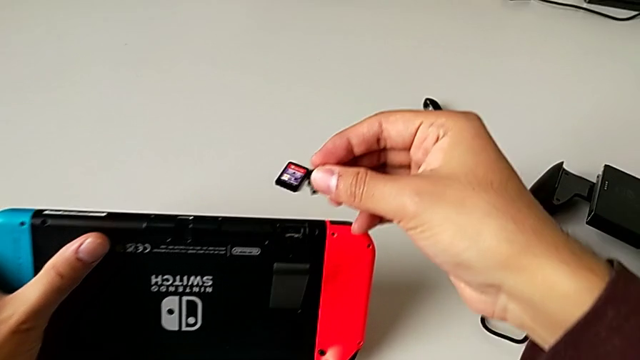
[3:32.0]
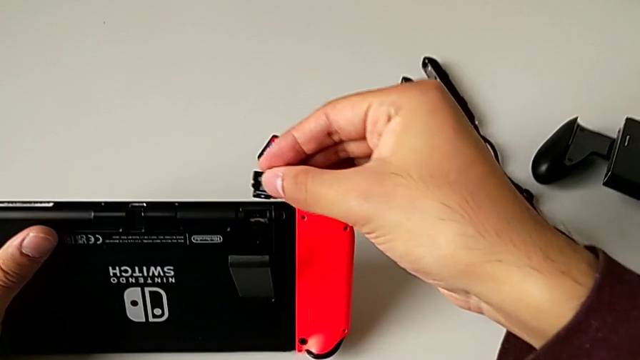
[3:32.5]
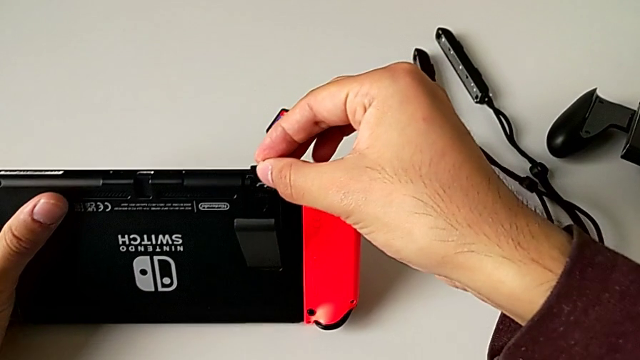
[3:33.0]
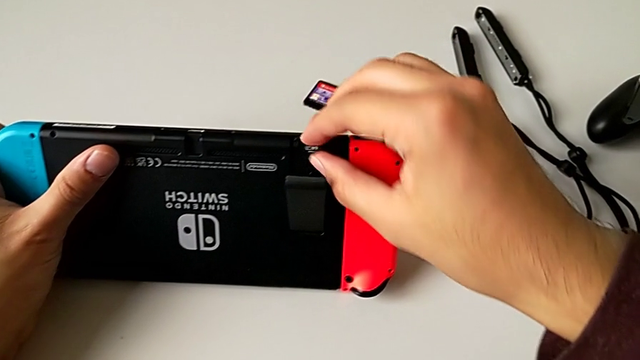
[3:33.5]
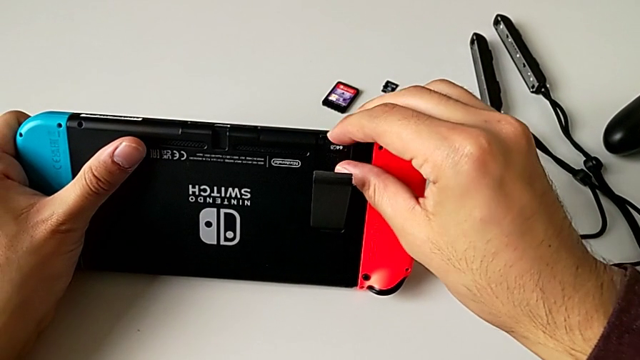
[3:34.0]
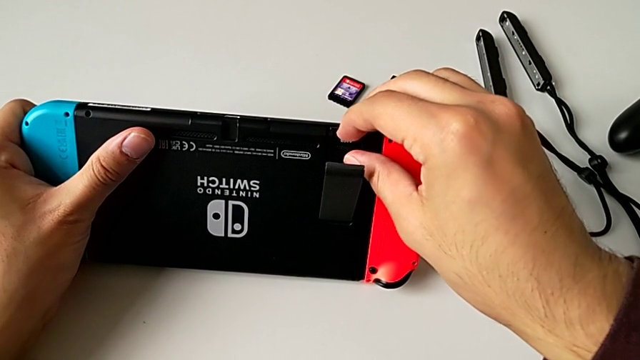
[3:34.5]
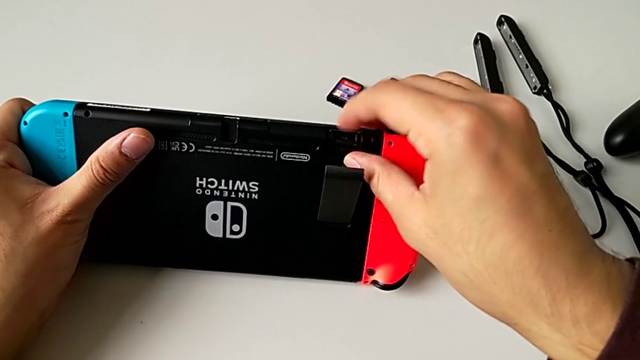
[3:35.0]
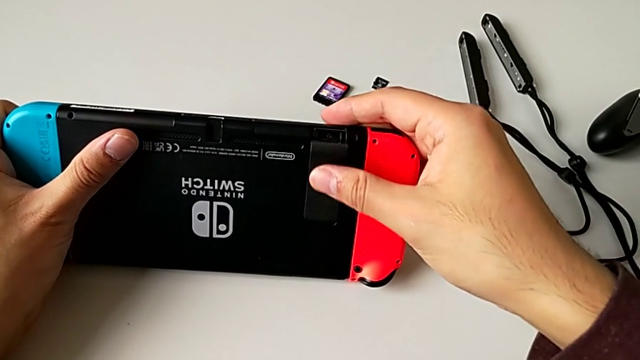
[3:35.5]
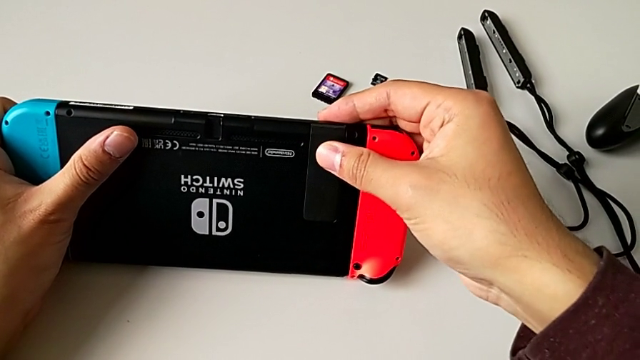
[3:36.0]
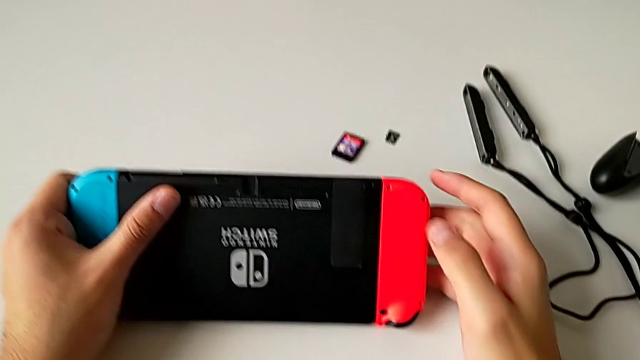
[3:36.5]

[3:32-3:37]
The camera wearer is changing the little SD card. They grab the new SD card, insert it and close the rectangular kickstand.

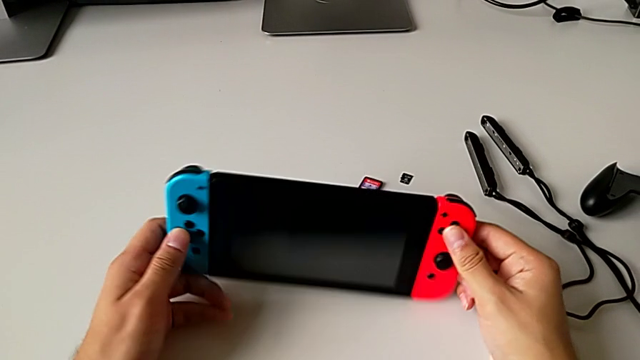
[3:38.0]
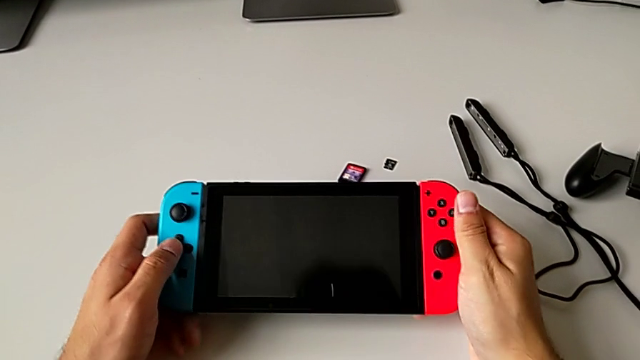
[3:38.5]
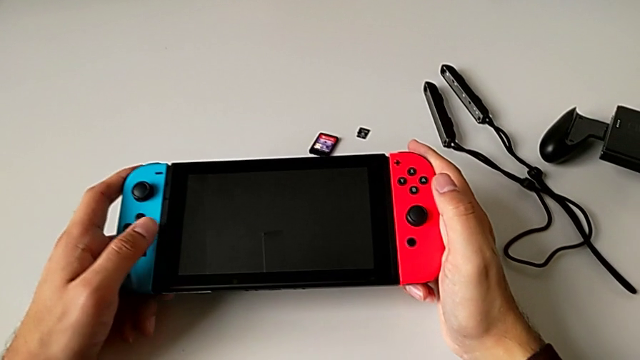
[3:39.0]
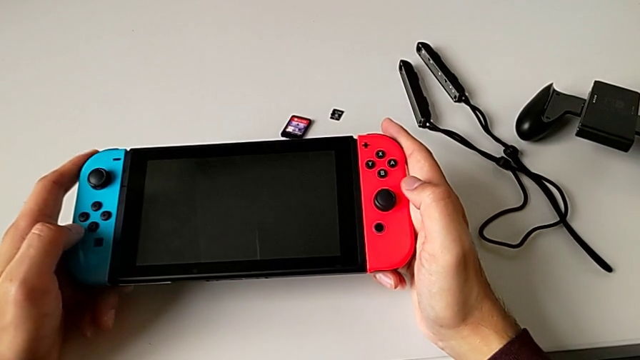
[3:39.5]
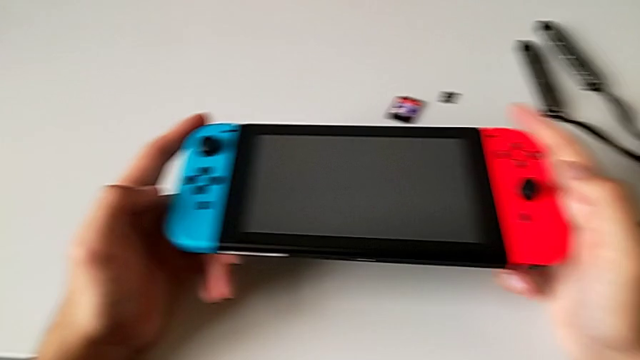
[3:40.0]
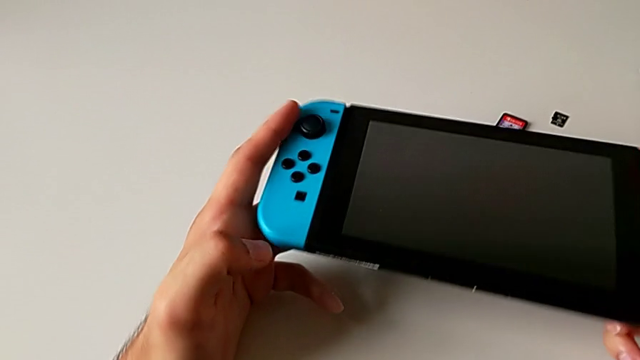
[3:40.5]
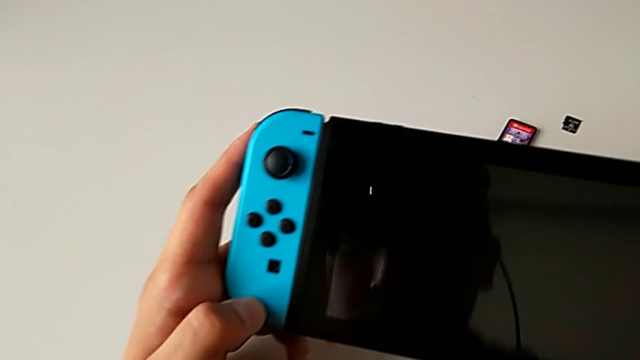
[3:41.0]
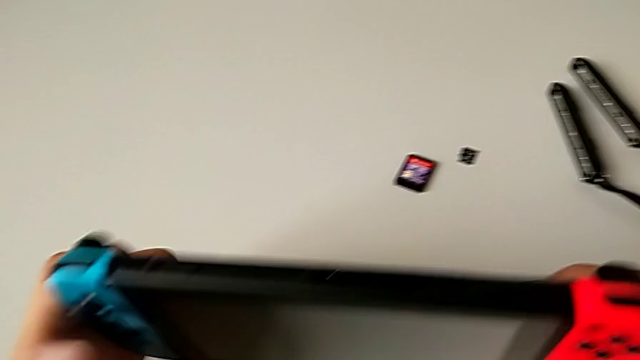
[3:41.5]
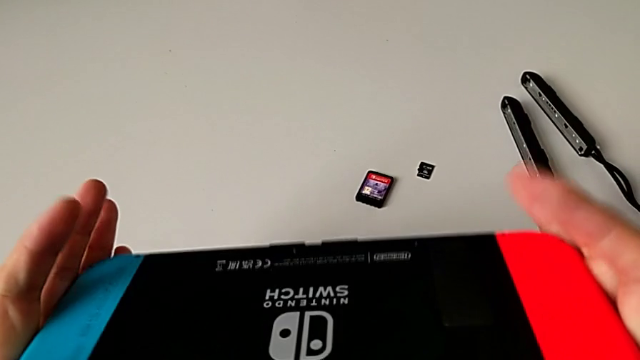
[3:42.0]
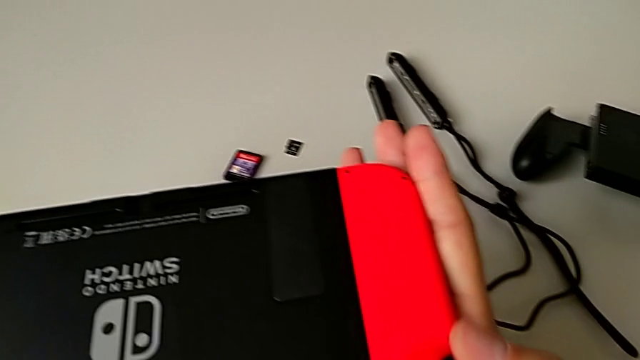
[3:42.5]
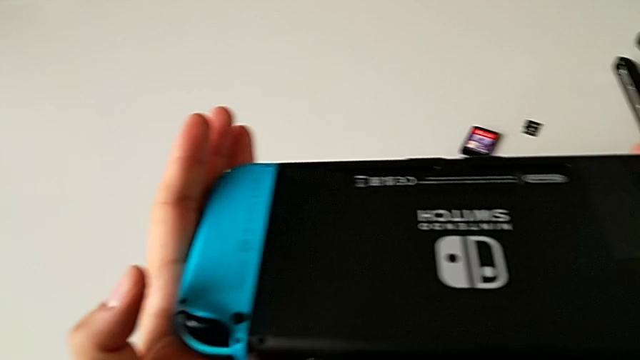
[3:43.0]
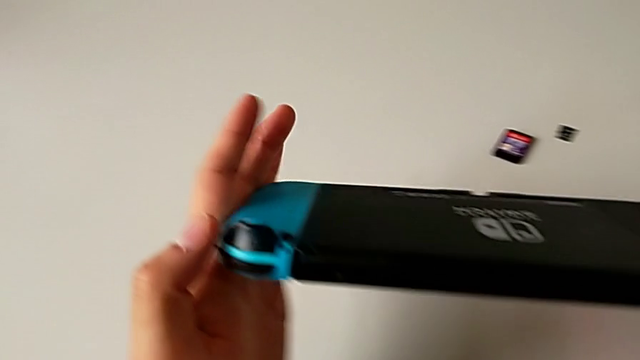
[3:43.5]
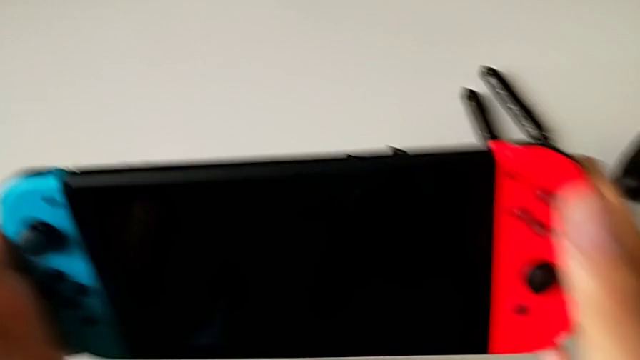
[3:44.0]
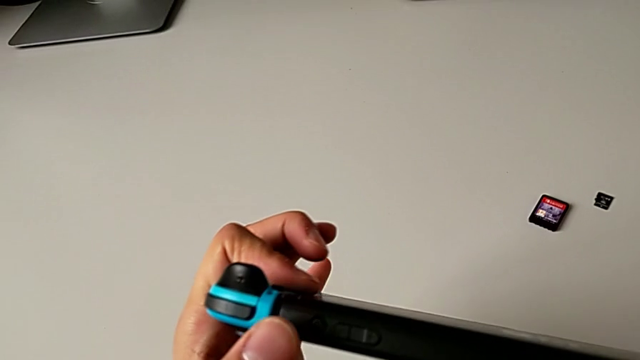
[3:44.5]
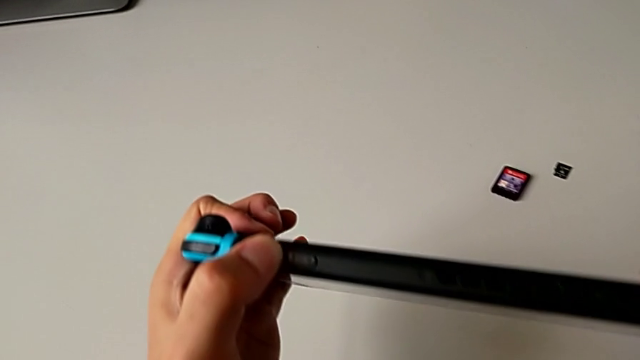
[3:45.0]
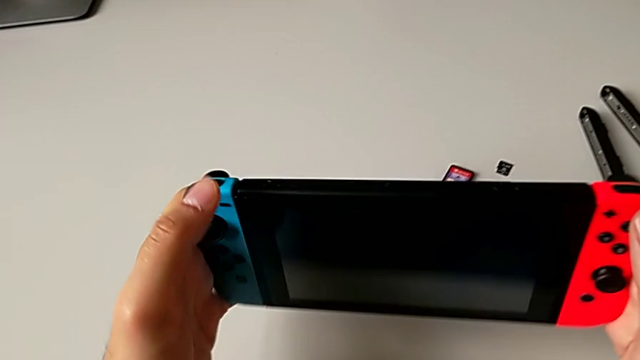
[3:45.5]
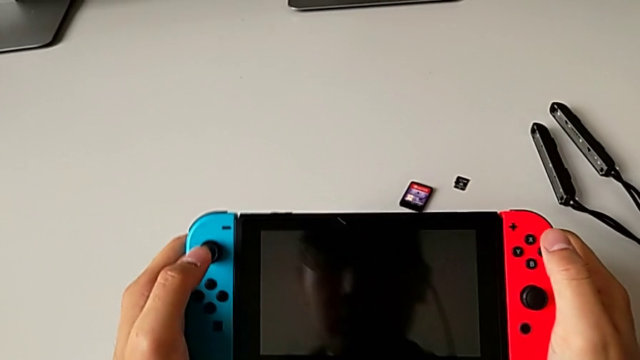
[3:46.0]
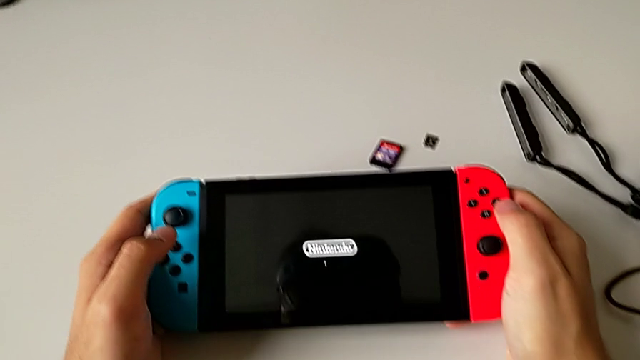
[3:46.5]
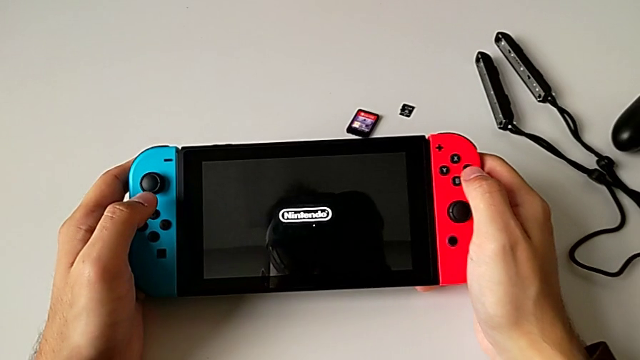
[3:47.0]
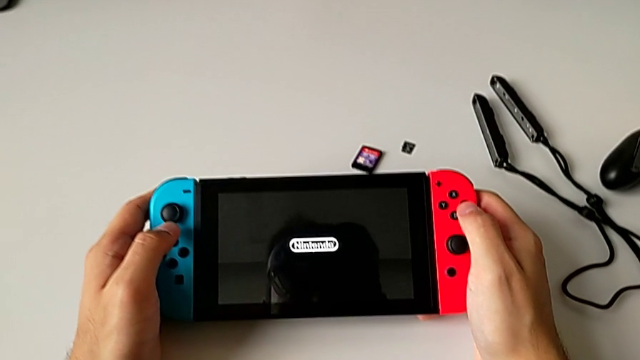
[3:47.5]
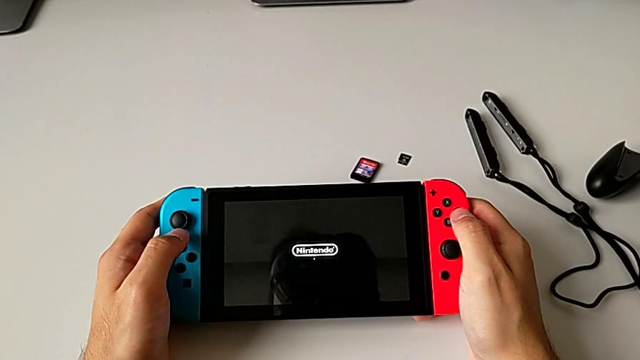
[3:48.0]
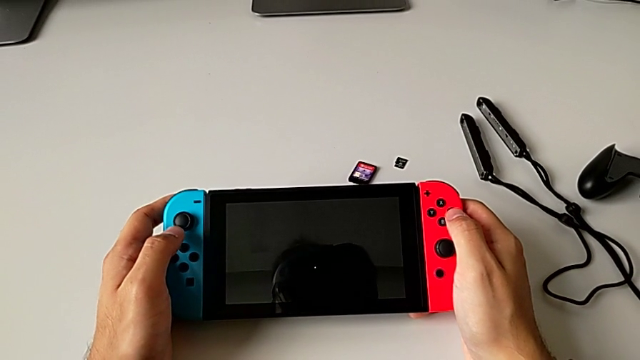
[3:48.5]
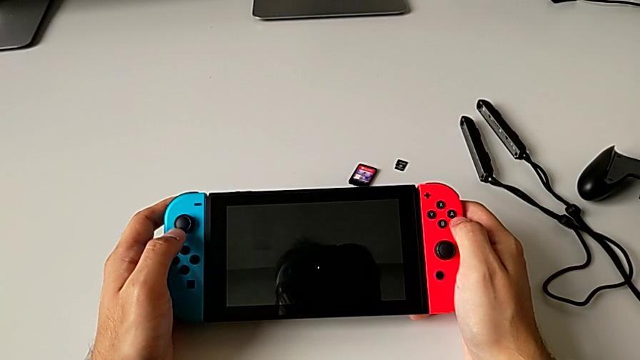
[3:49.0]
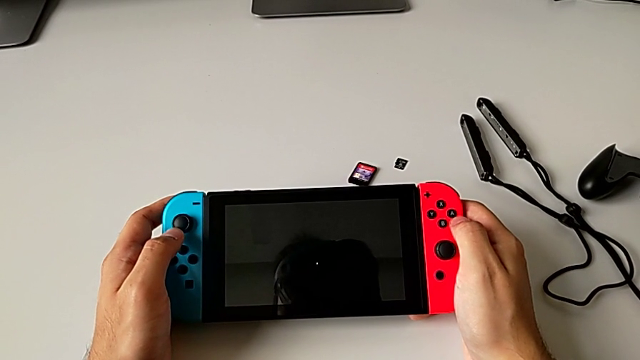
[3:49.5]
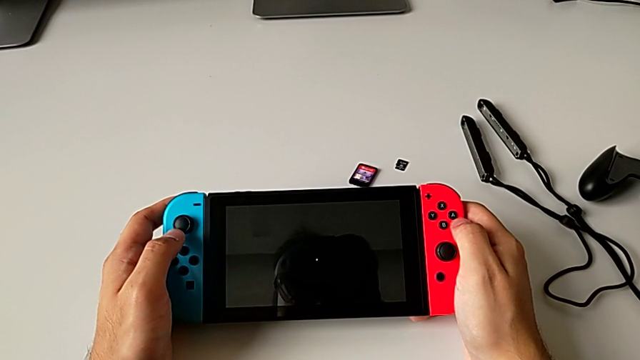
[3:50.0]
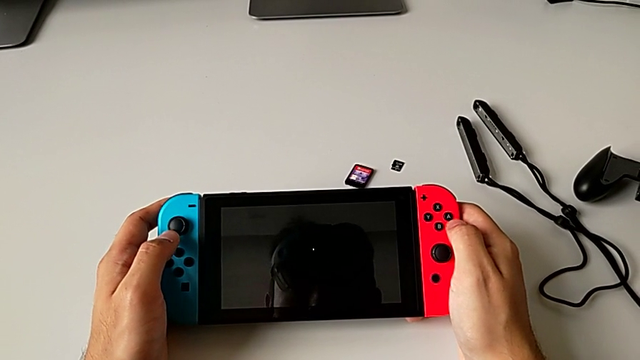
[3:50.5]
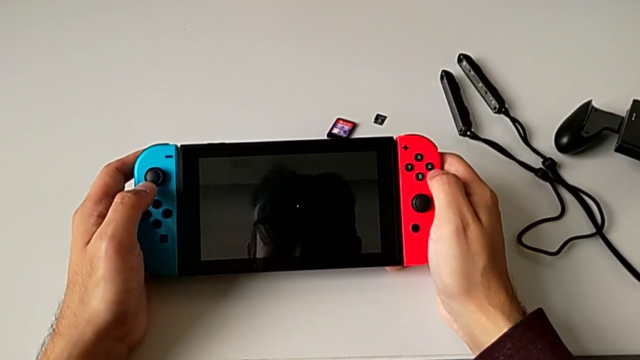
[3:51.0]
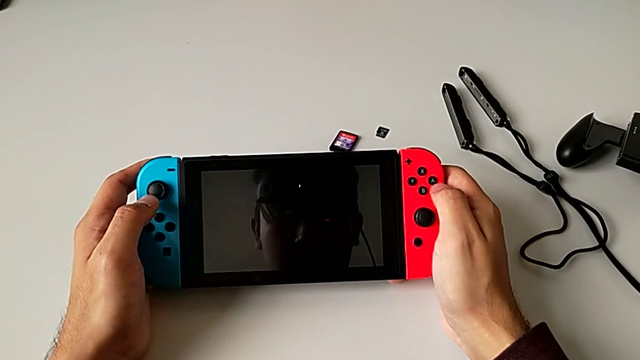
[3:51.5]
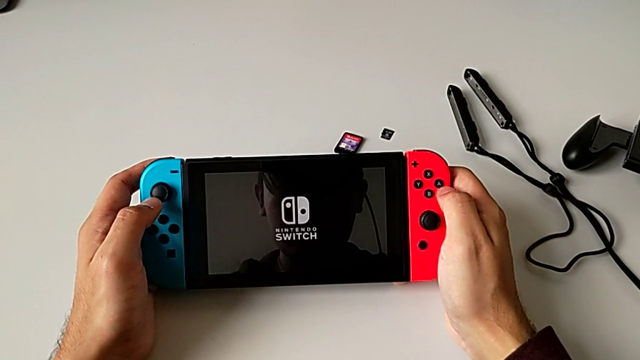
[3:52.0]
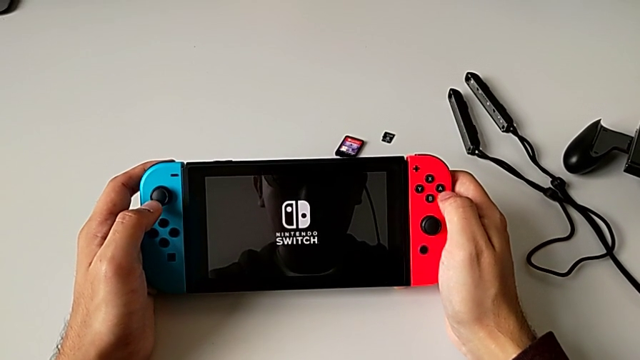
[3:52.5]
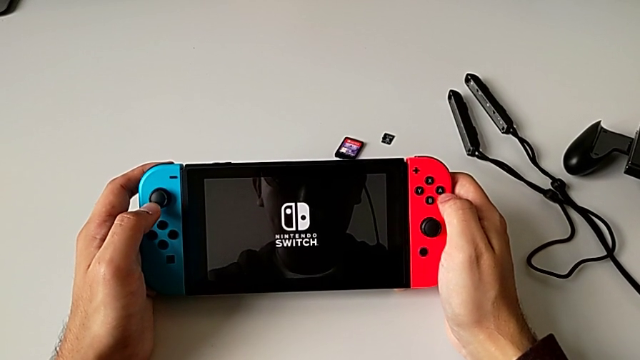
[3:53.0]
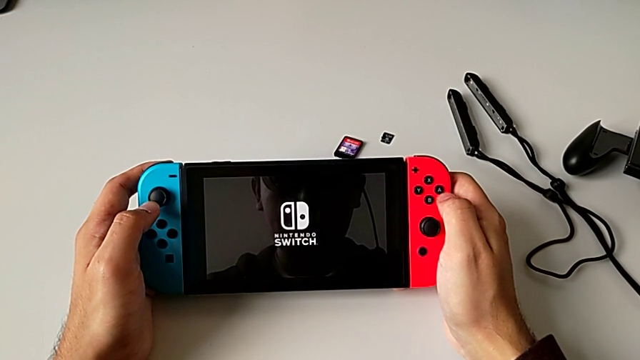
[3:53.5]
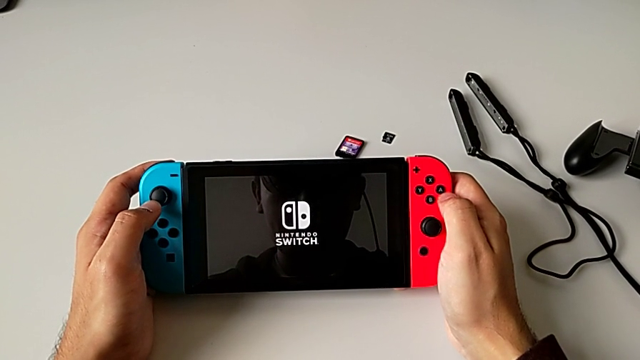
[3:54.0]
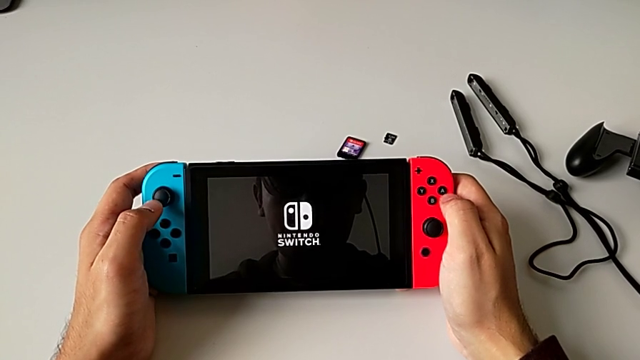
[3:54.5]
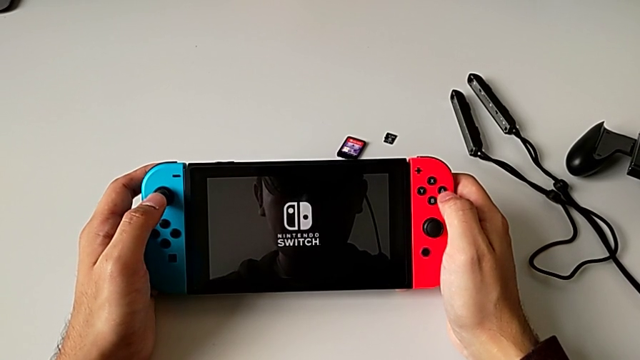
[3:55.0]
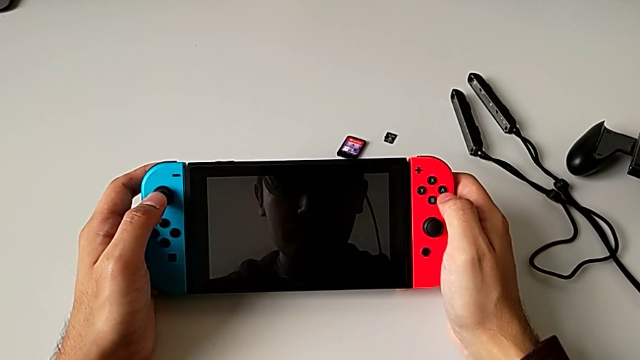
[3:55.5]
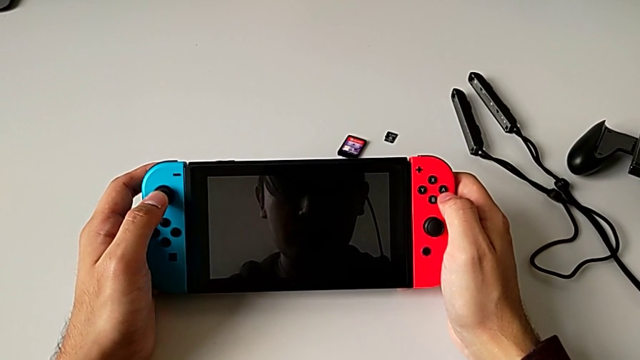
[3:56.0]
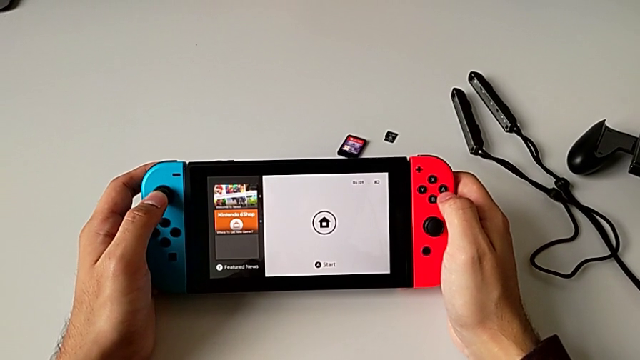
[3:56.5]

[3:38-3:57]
The camera wearer turns on the rectangular Nintendo Switch. They turn the rectangular Nintendo Switch, inspect it and press the upper button.
